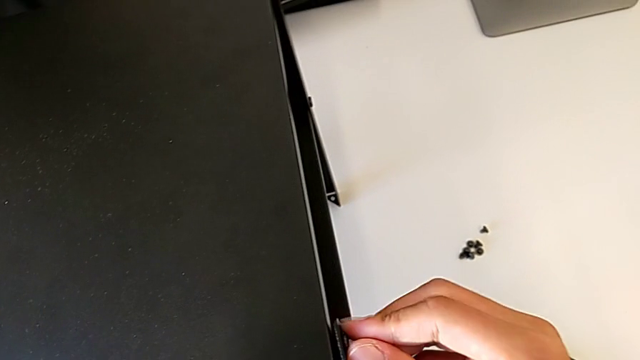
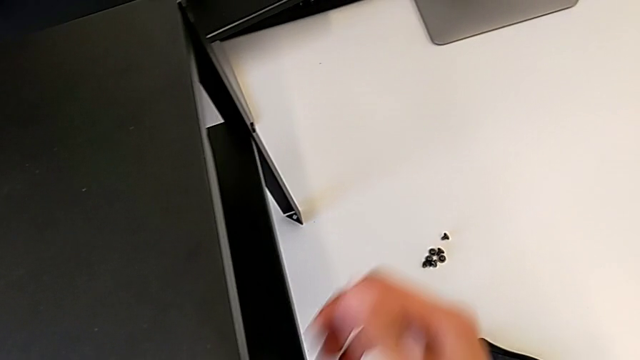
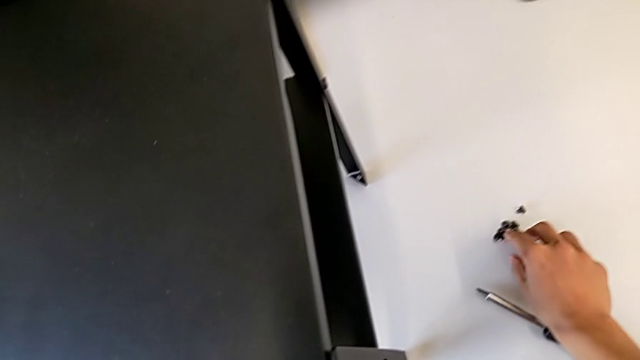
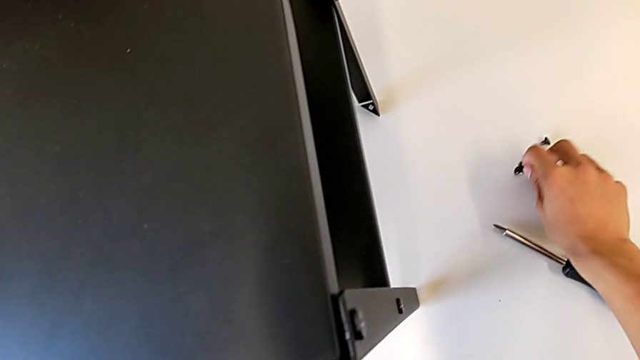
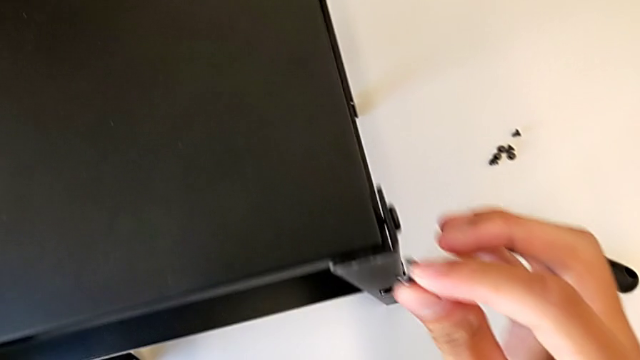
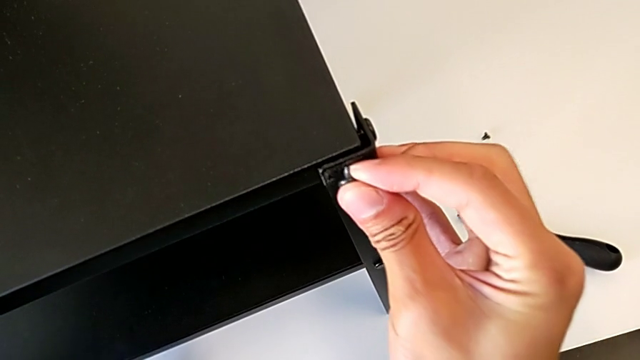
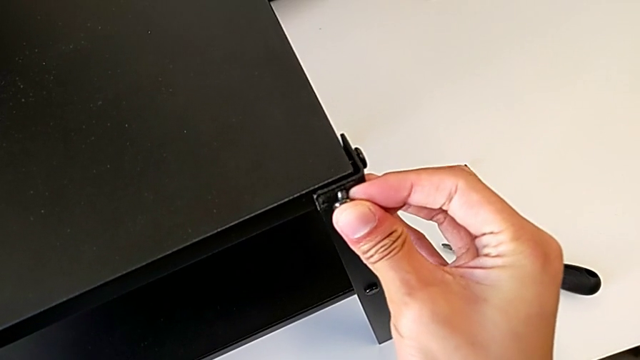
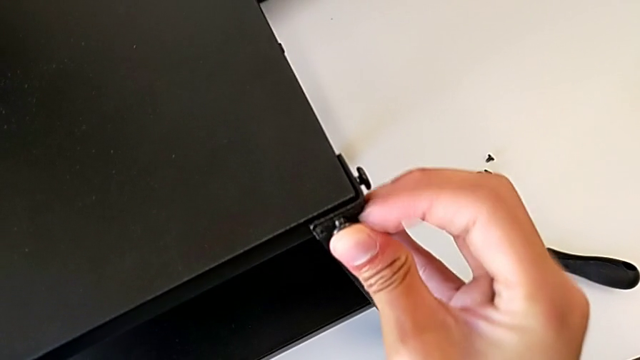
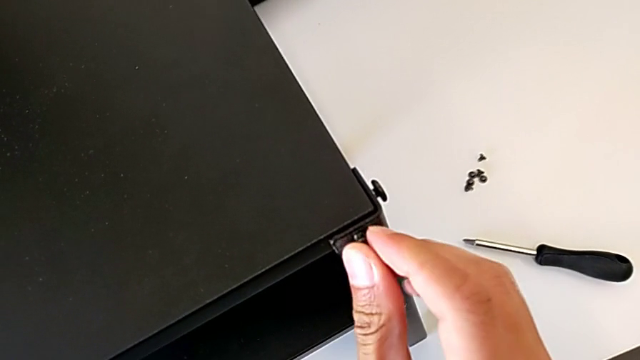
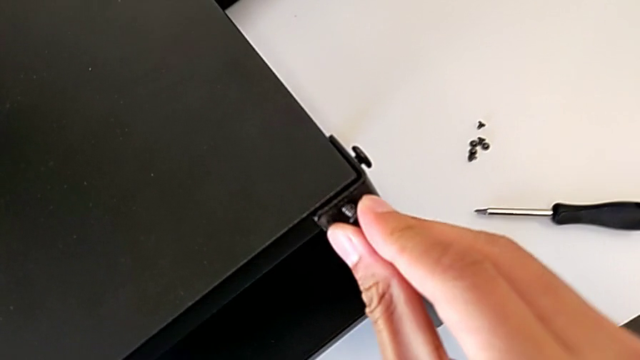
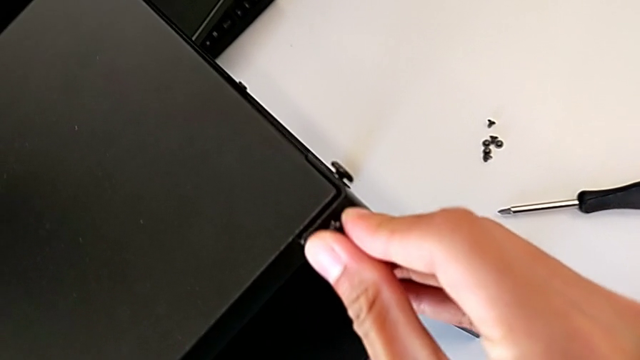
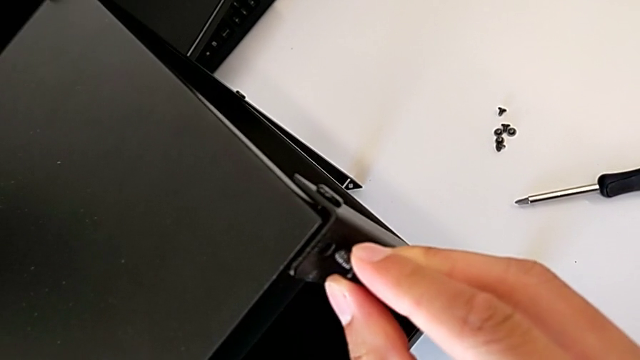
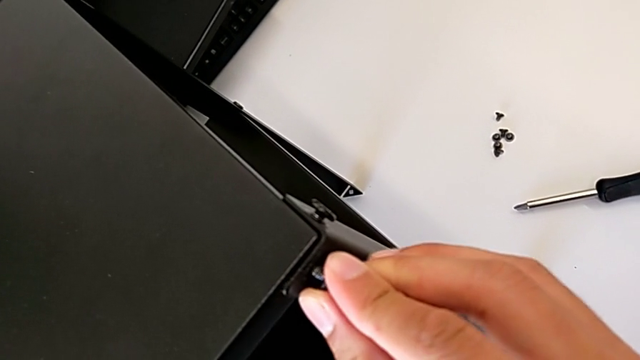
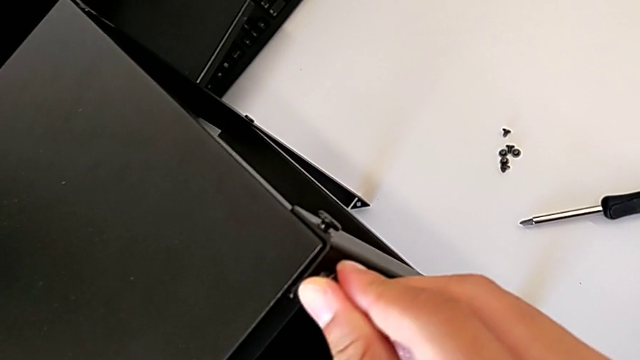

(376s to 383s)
The camera wearer is screwing the first leg into the top of the table. They lift the second hex socket head and screw it.

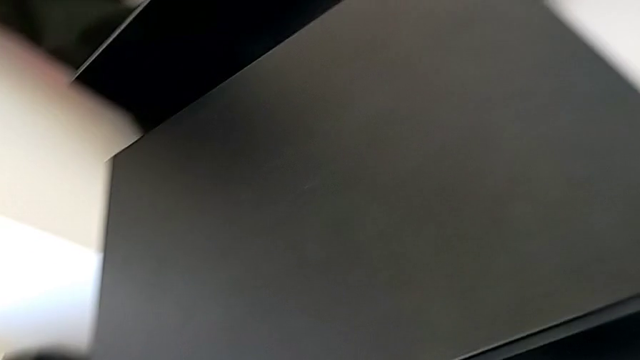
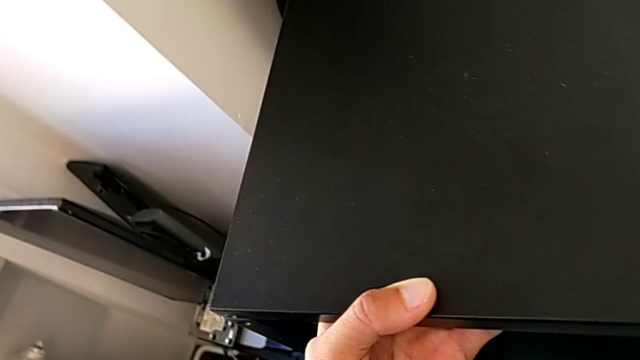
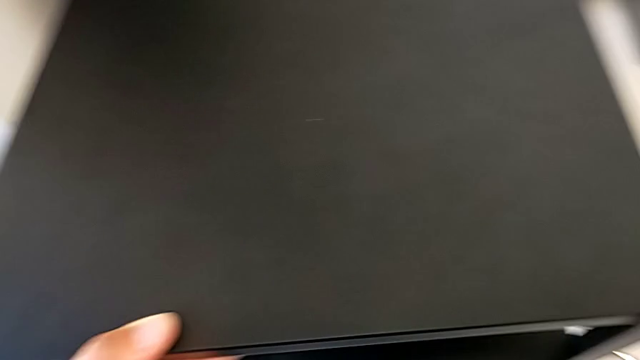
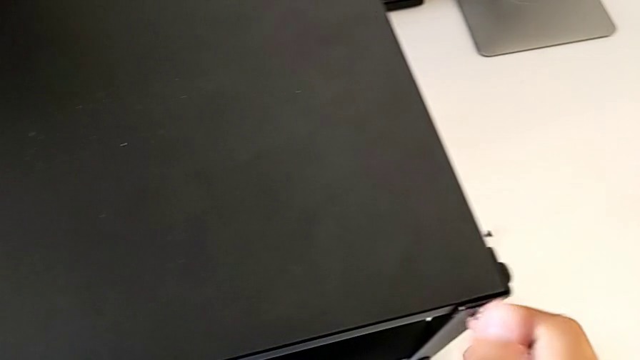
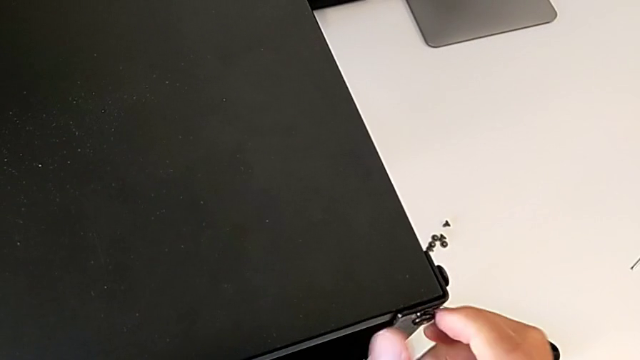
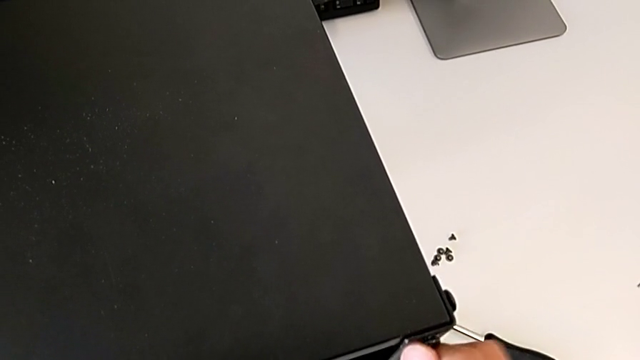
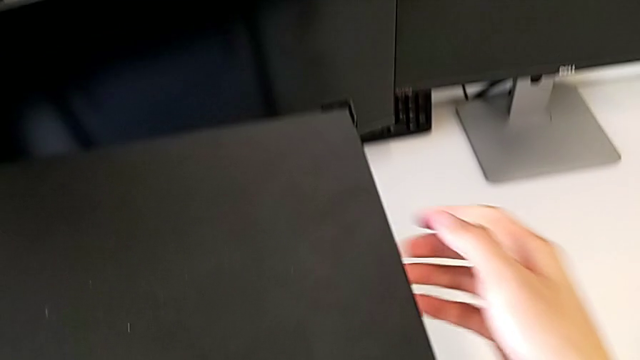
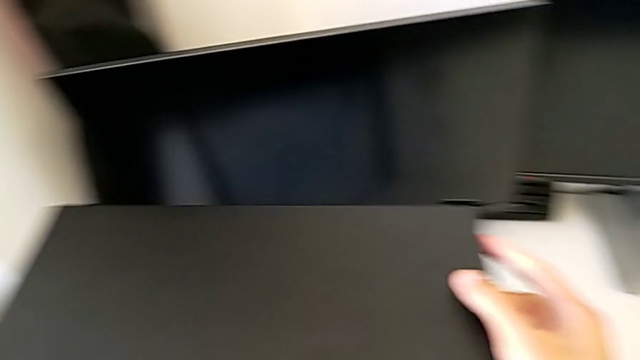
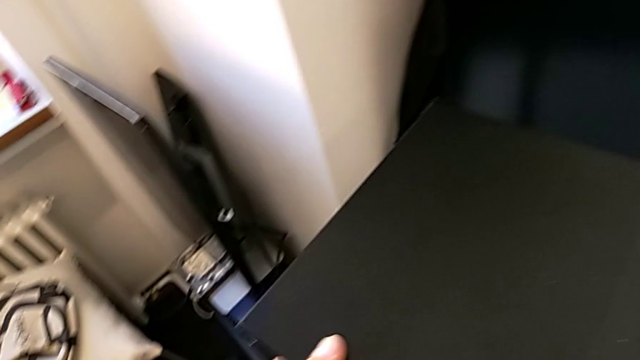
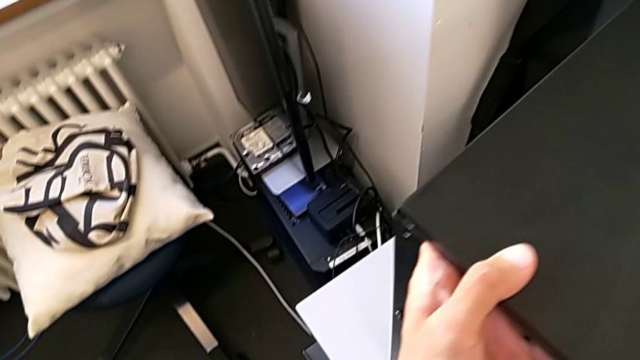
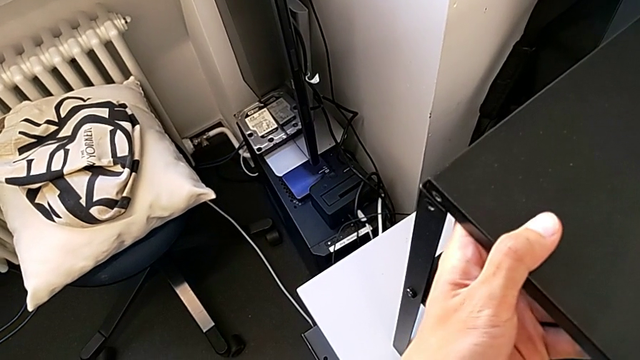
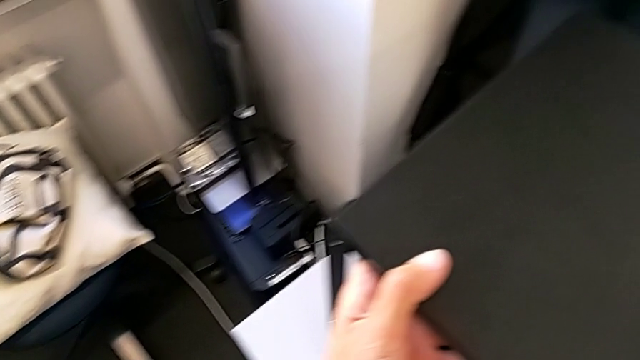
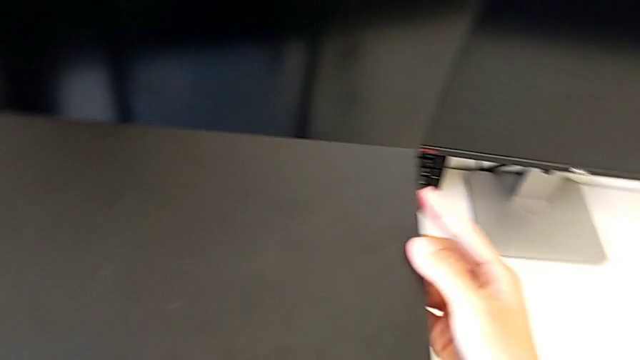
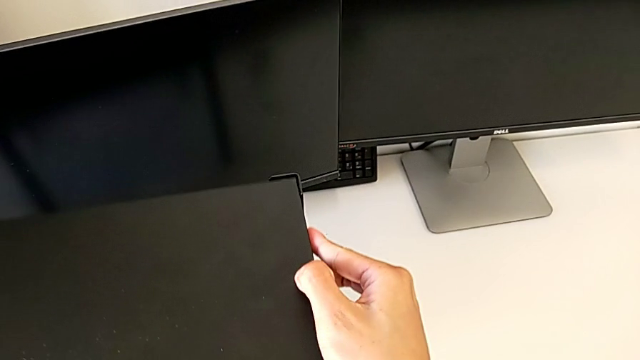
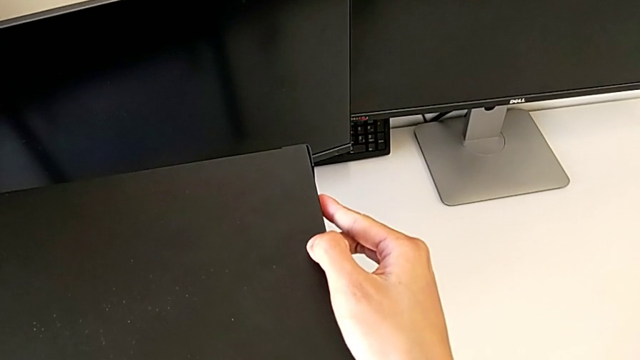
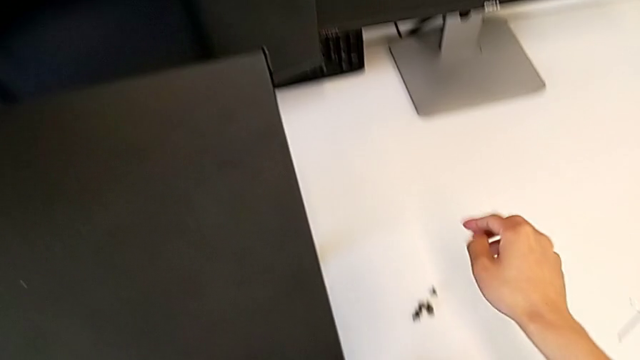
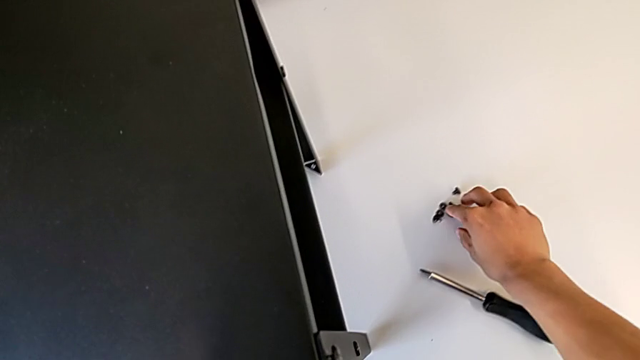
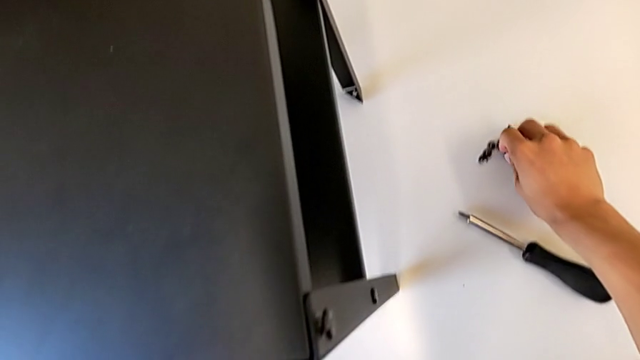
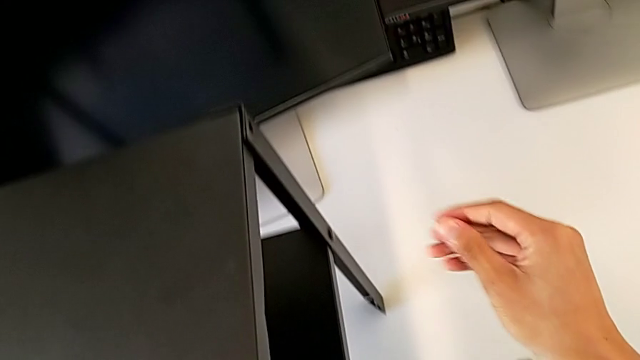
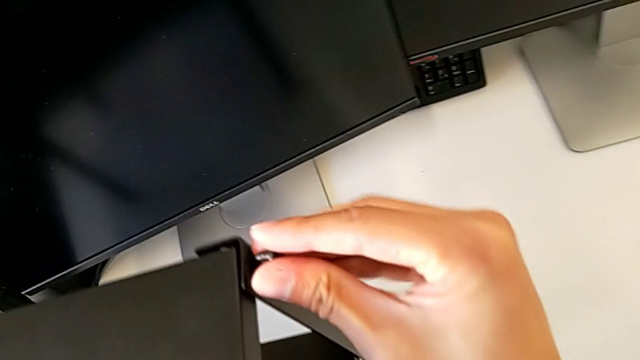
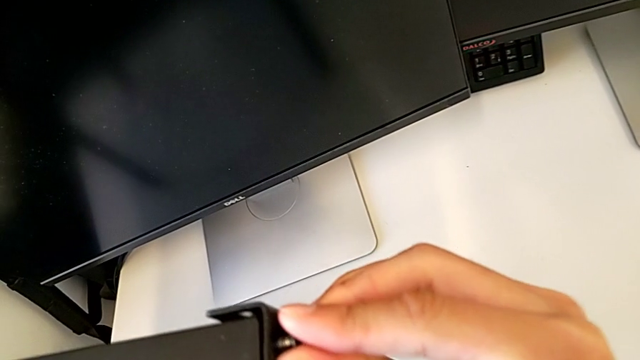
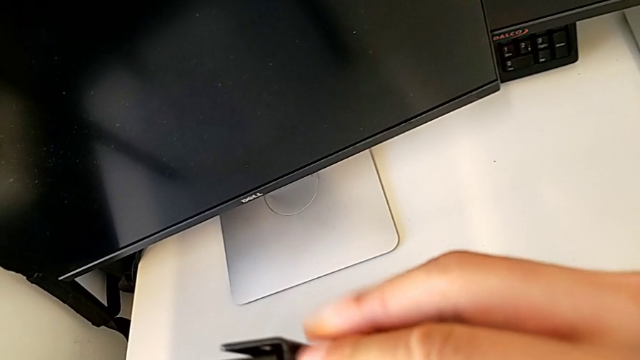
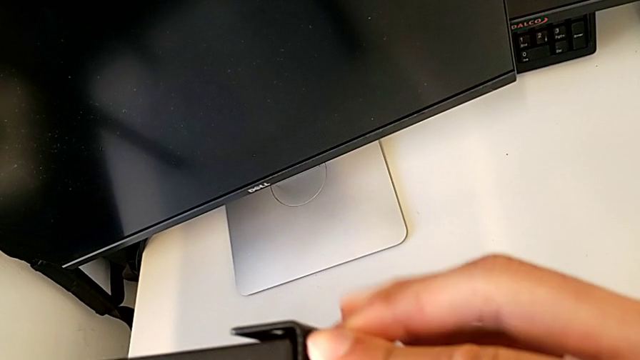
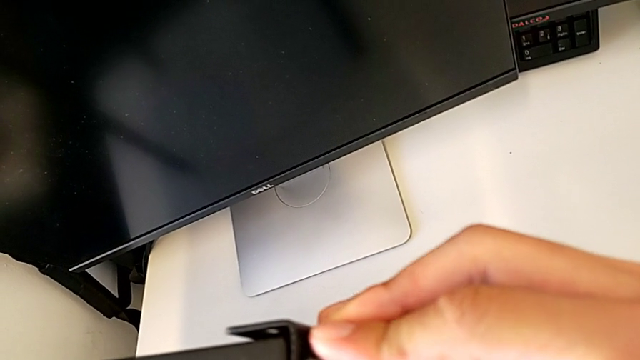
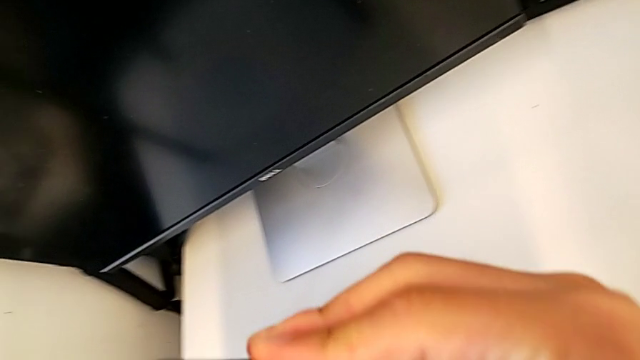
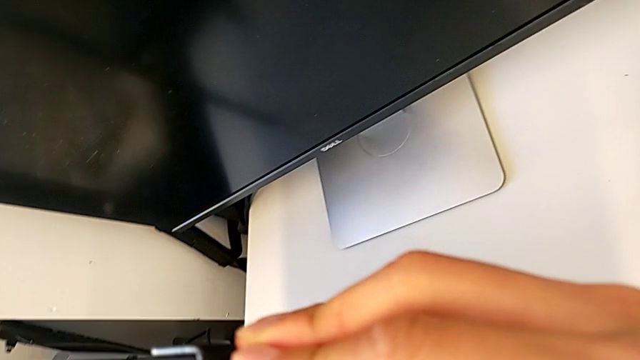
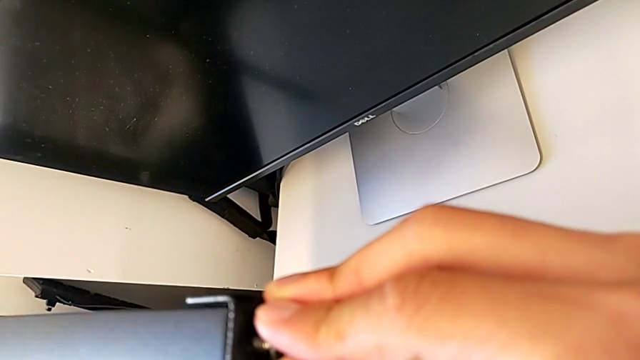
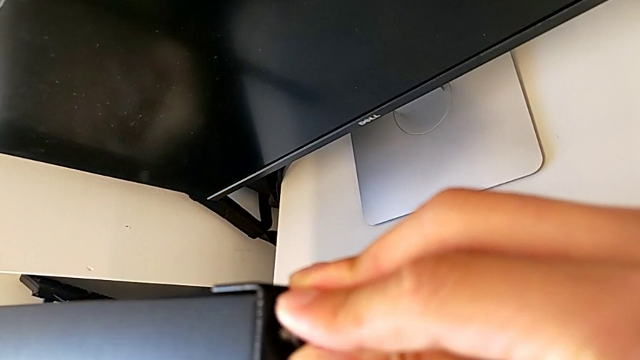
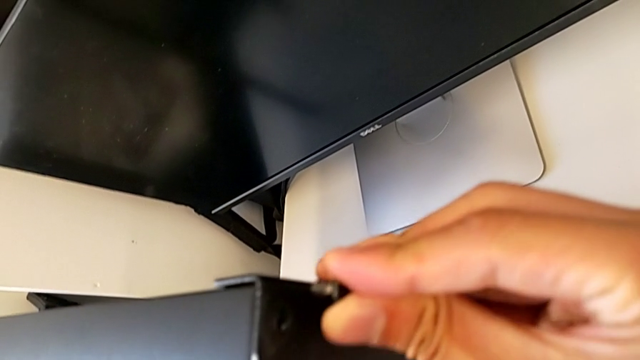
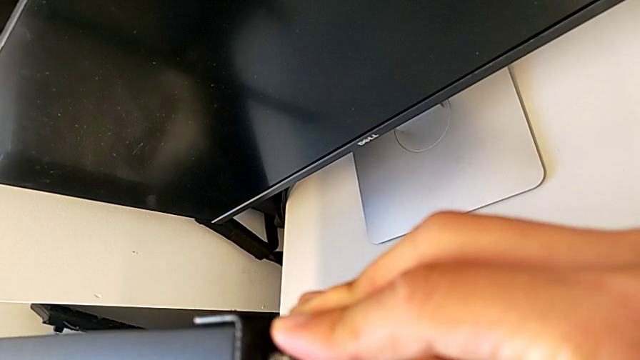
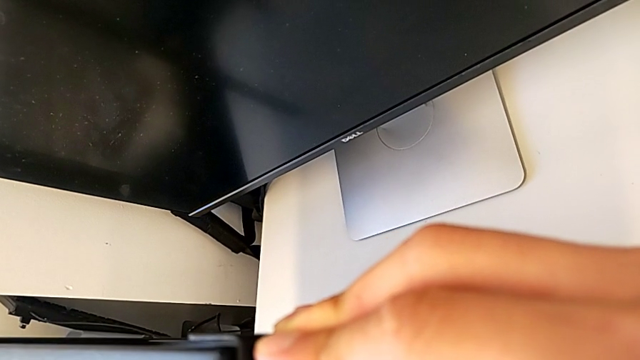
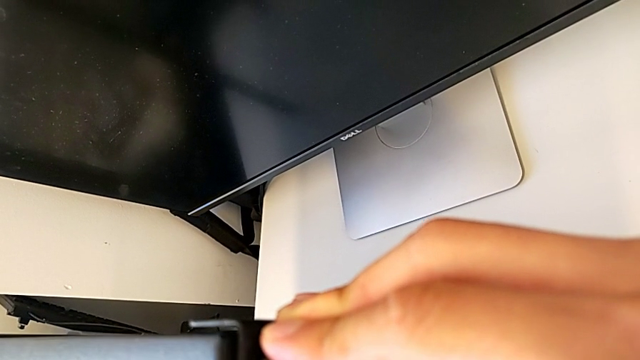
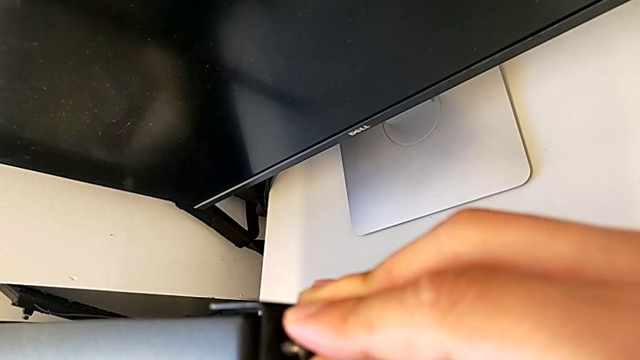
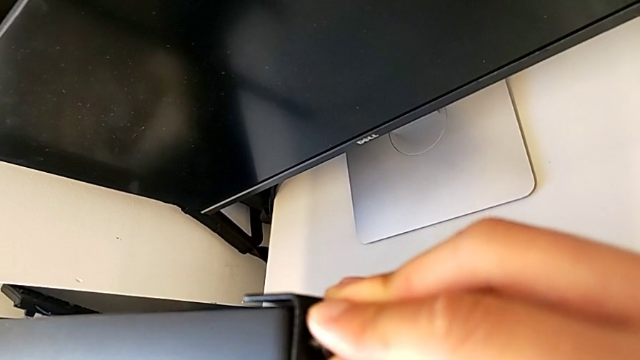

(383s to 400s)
The camera wearer is screwing the second leg into the top of the table. They lift the hex socket head and begin to align the leg.
